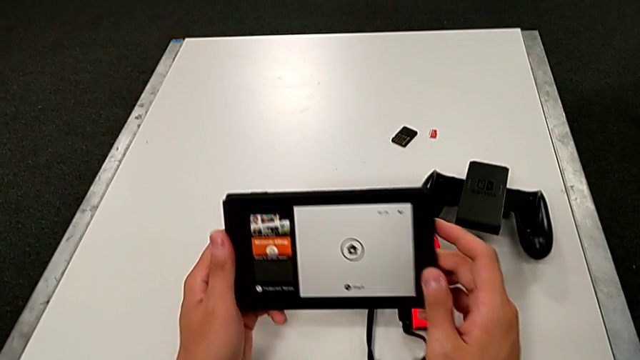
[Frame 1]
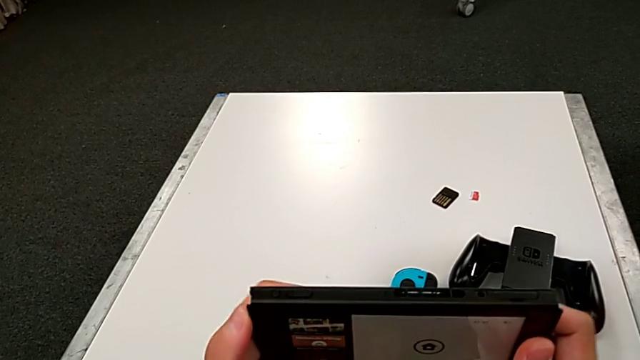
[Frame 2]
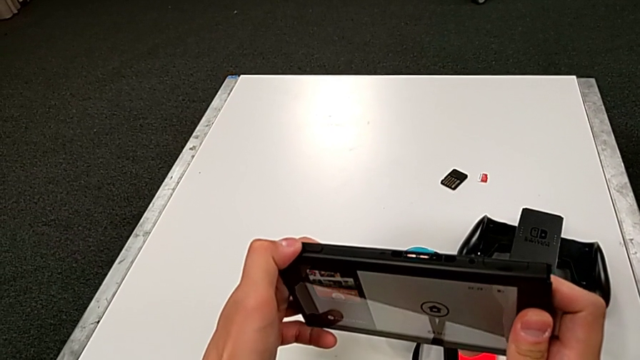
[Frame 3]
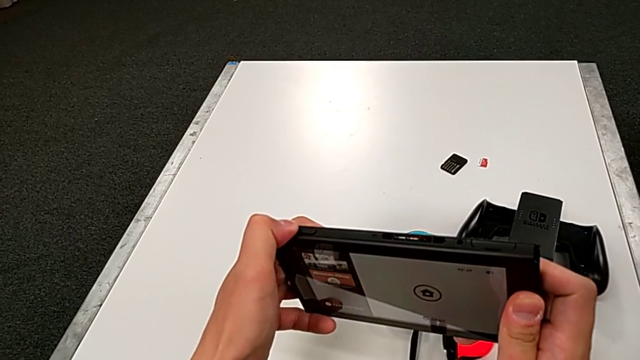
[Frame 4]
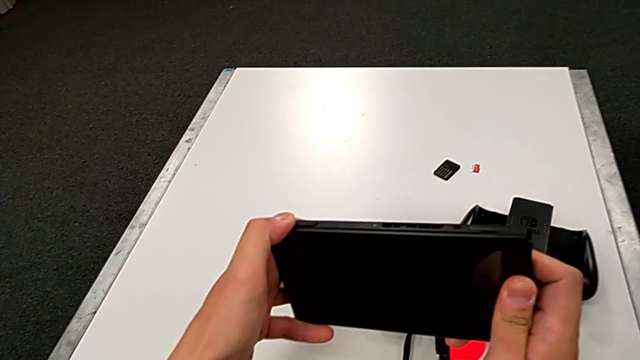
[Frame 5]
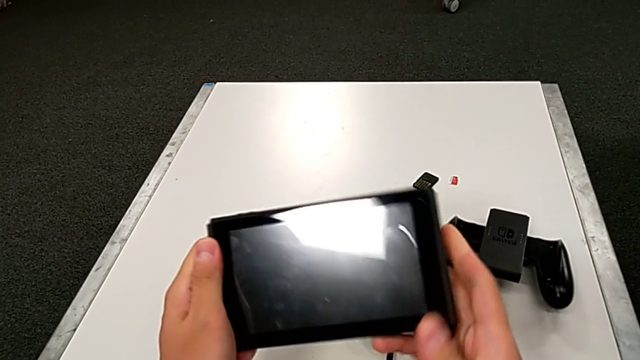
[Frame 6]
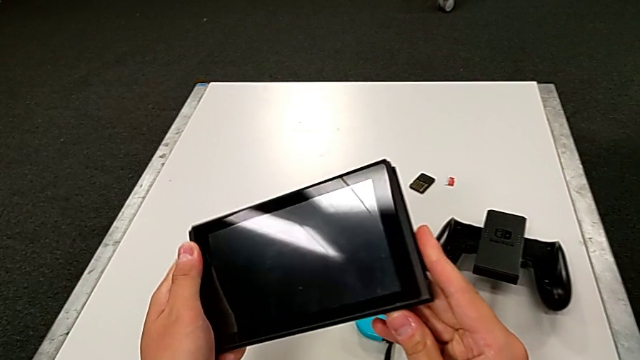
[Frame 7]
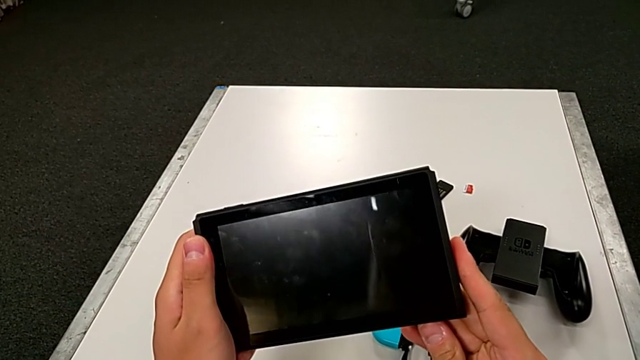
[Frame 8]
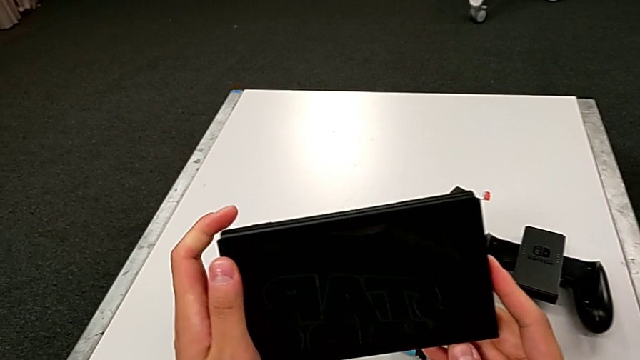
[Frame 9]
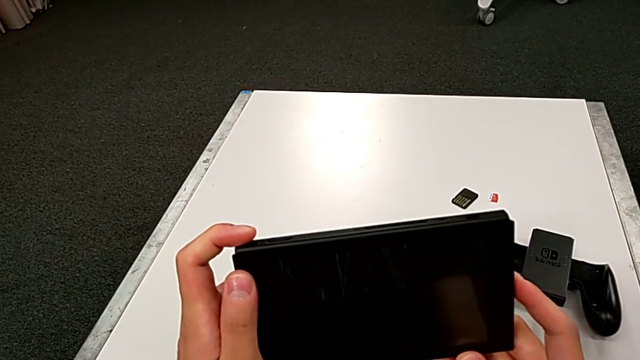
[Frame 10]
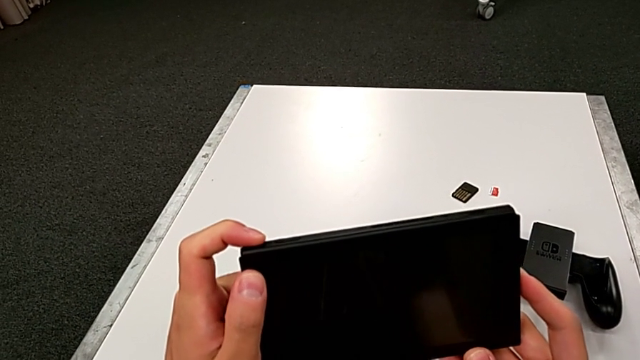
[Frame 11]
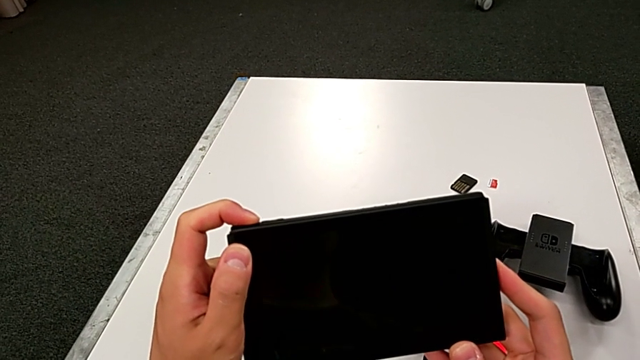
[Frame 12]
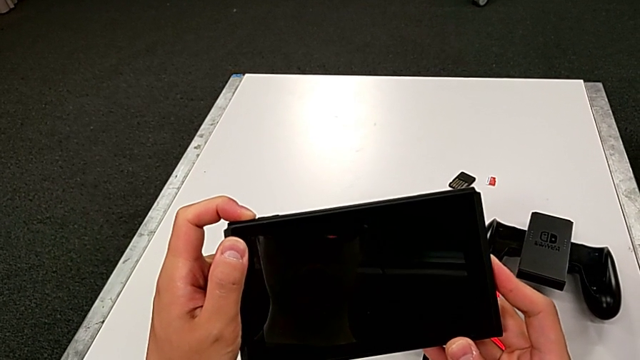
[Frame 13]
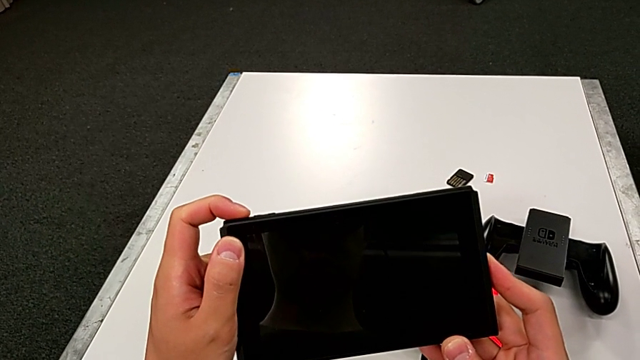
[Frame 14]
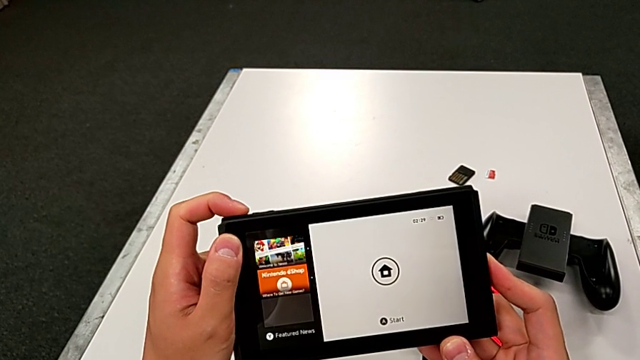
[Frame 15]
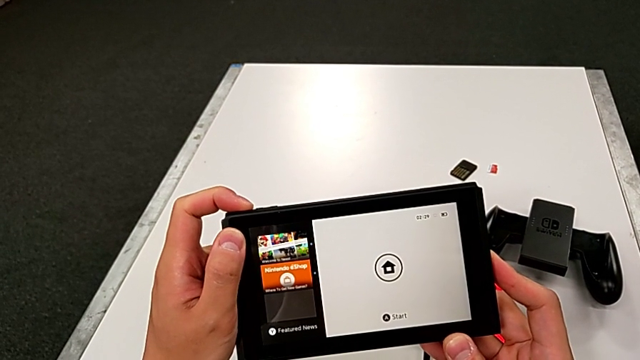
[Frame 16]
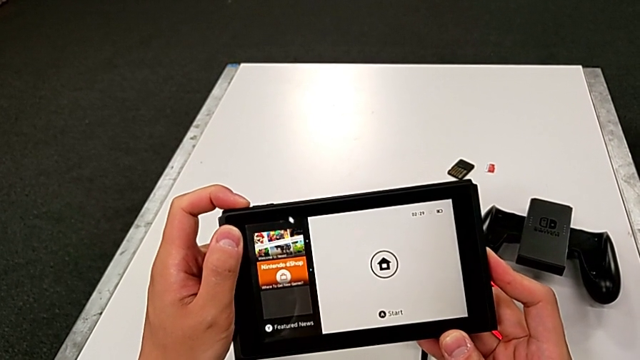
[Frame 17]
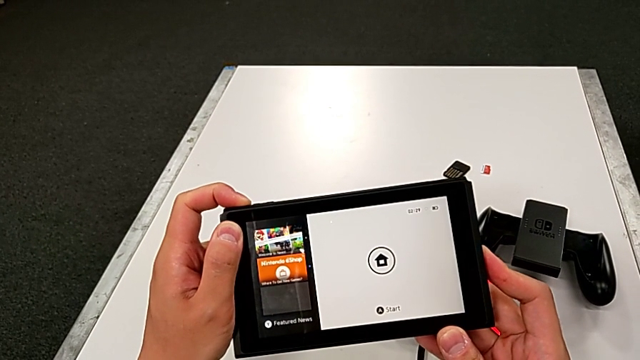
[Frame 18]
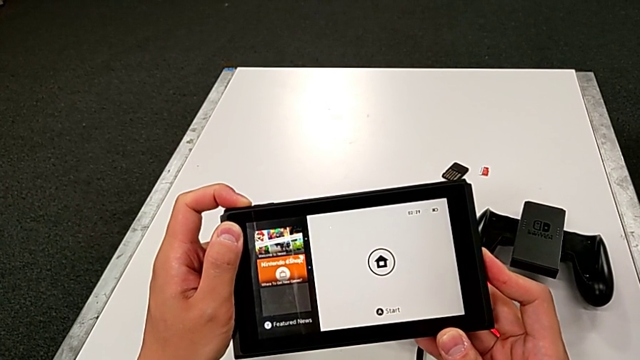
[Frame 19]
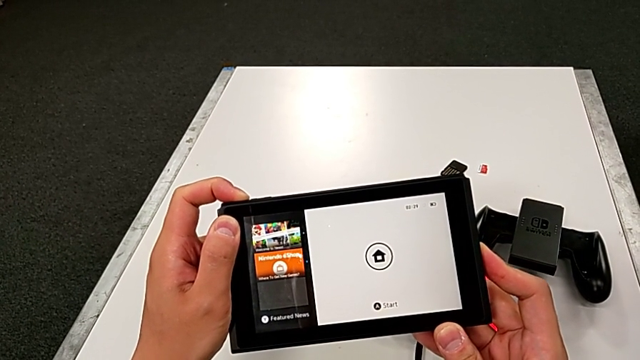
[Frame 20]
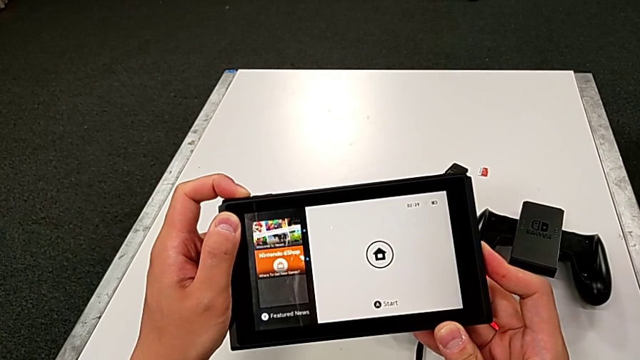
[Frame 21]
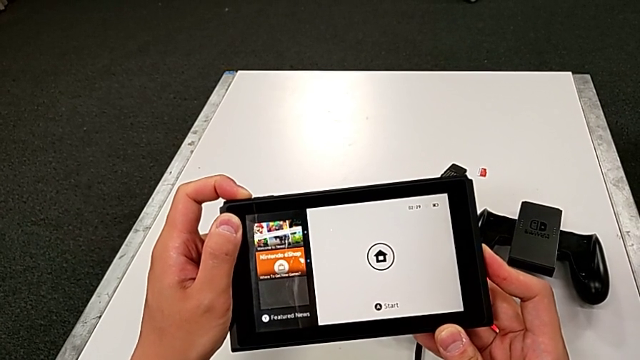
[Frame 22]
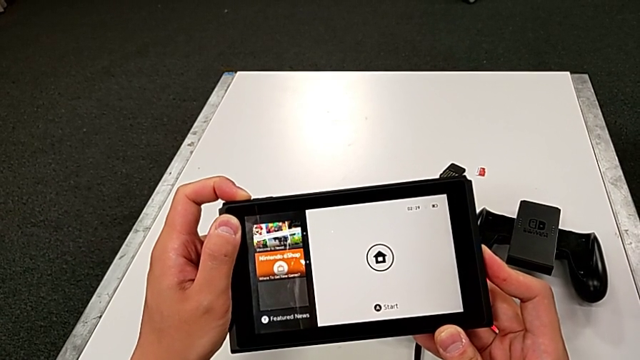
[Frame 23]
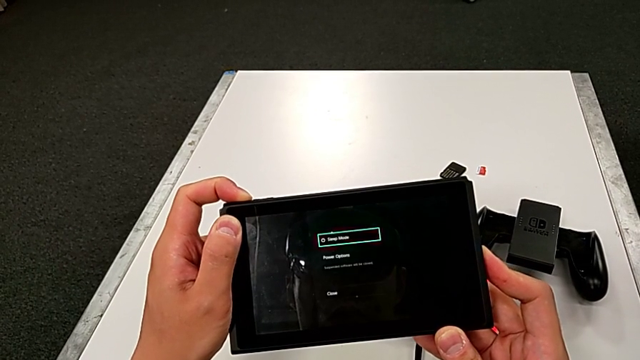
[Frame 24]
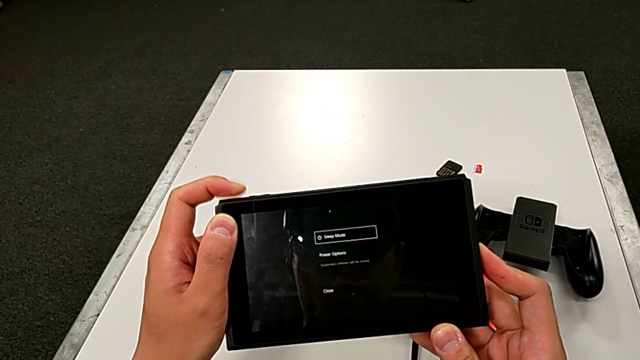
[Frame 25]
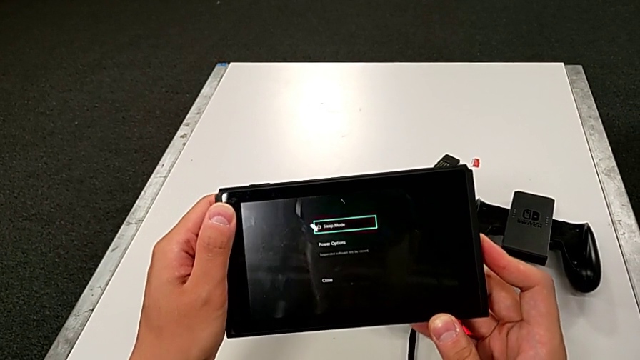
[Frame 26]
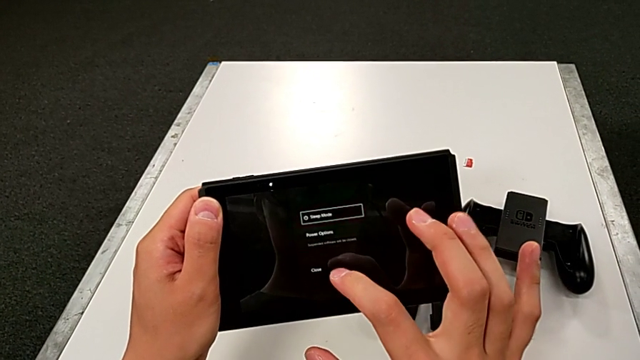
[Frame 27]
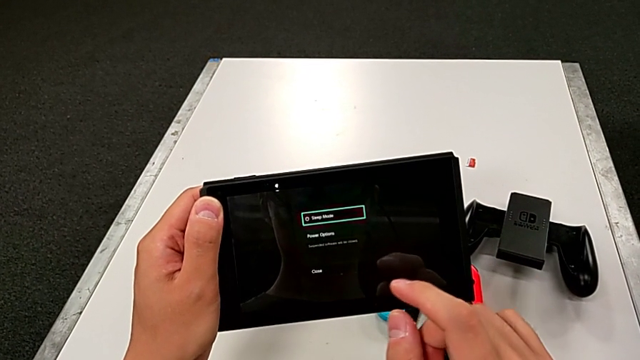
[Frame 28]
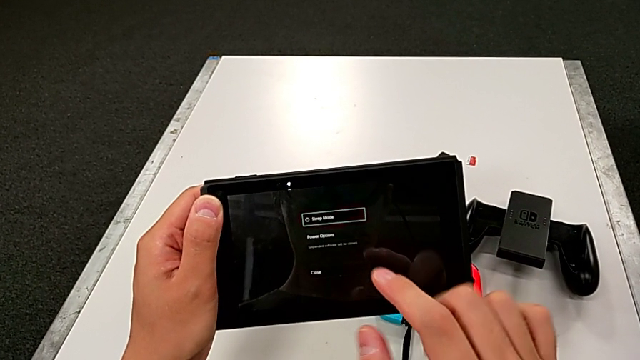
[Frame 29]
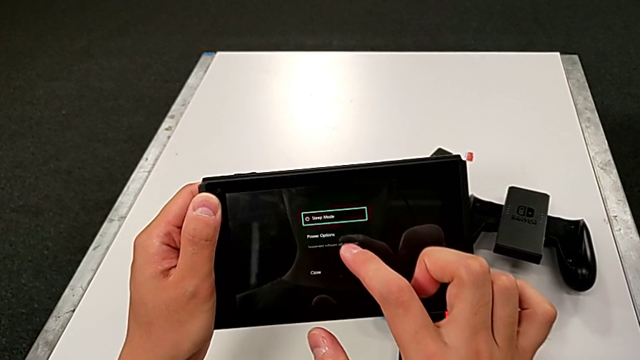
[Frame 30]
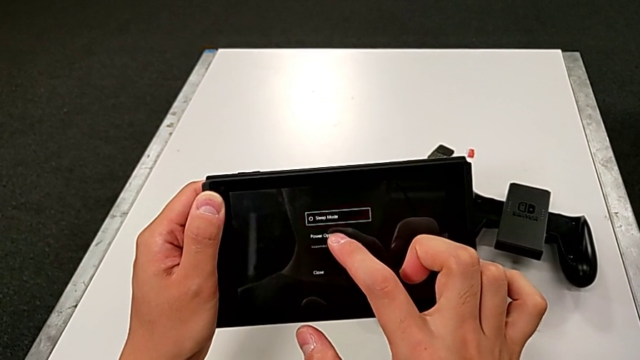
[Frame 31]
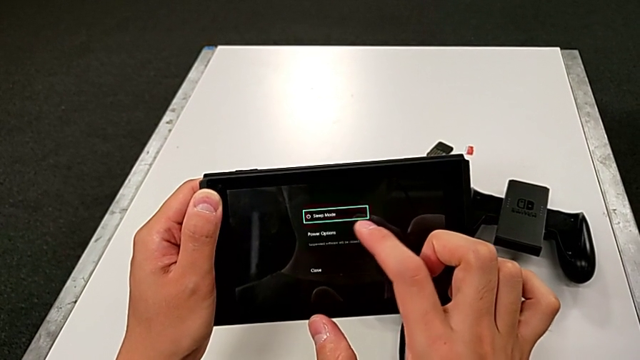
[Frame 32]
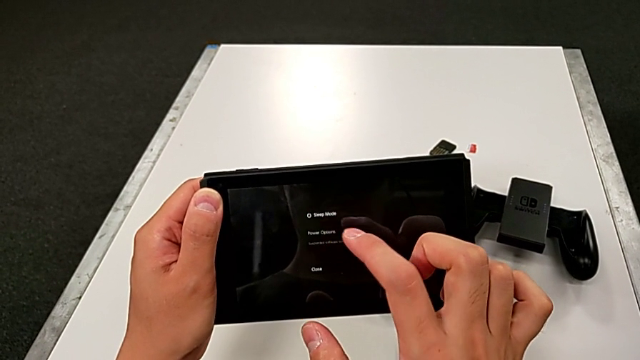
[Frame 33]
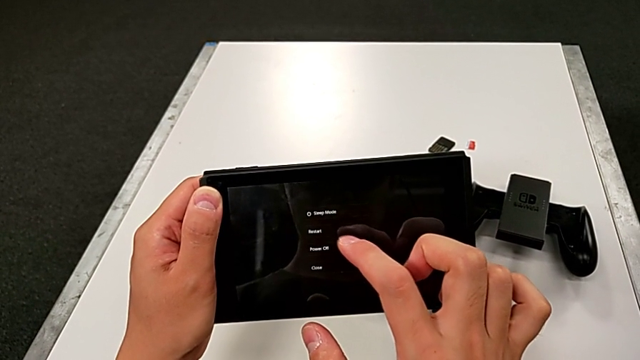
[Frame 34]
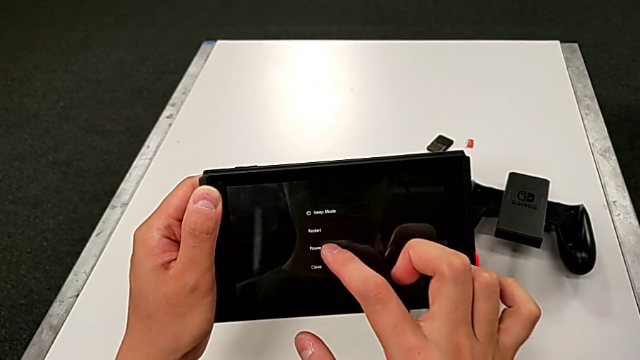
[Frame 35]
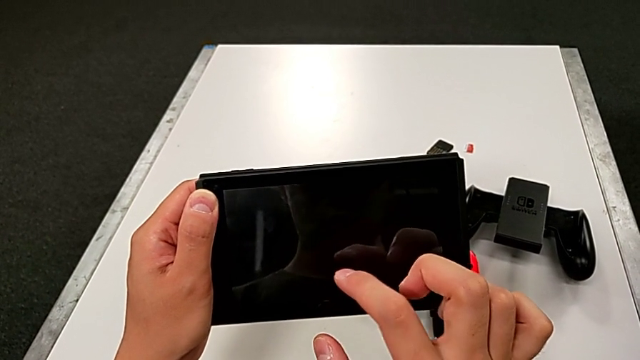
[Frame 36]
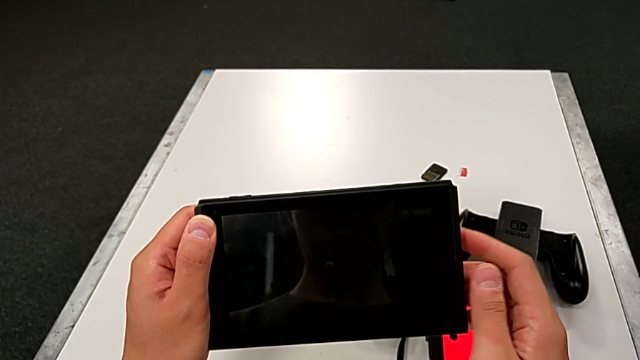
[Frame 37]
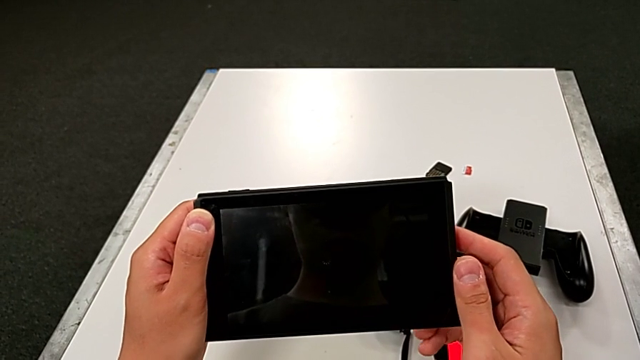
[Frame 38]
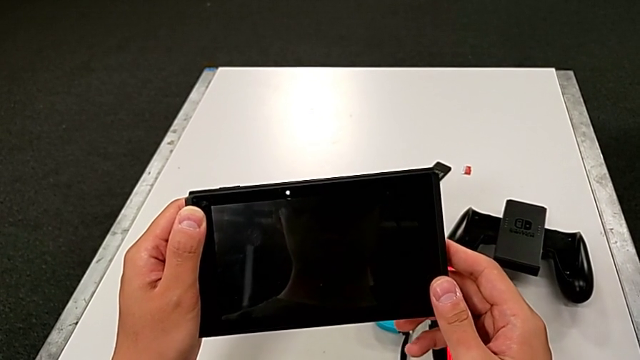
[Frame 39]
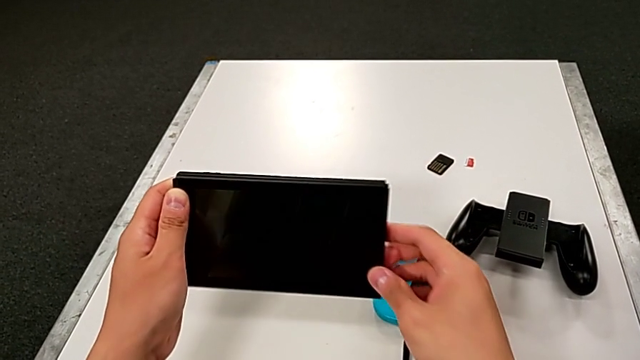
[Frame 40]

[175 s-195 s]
The camera wearer turns off the Nintendo Switch. They press the button, inspect the Nintendo Switch, press the button, hold the button, press the power button and turn off the Nintendo Switch.
